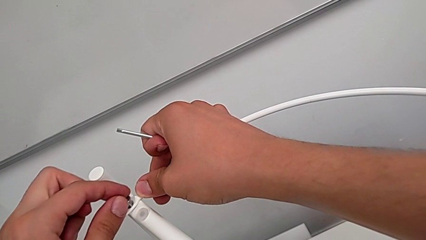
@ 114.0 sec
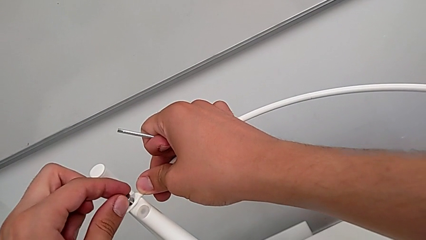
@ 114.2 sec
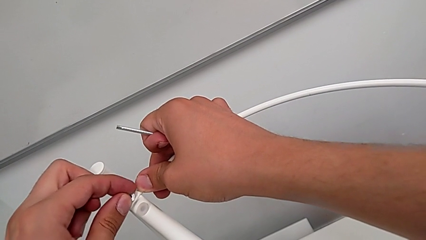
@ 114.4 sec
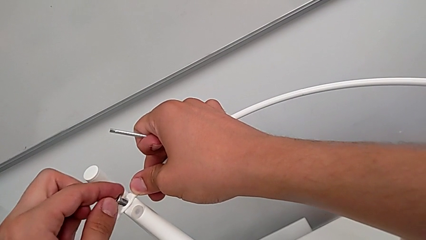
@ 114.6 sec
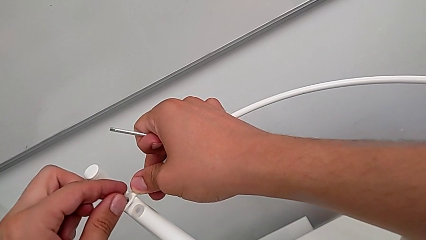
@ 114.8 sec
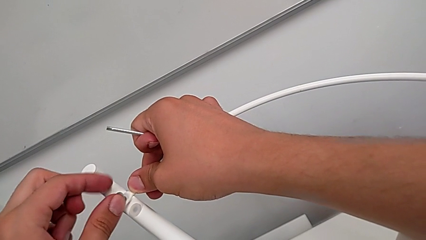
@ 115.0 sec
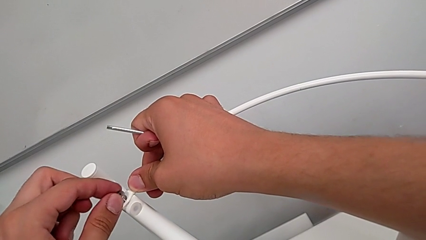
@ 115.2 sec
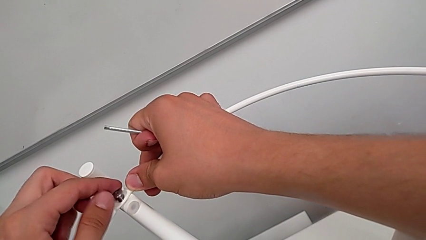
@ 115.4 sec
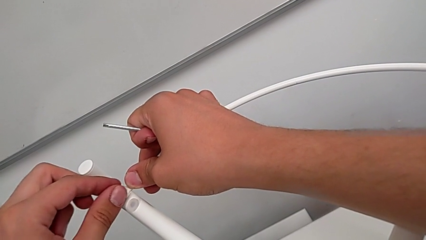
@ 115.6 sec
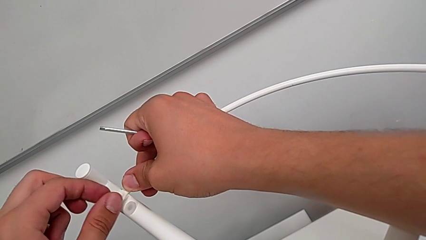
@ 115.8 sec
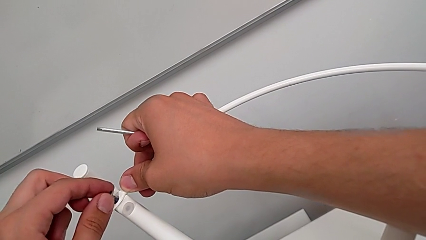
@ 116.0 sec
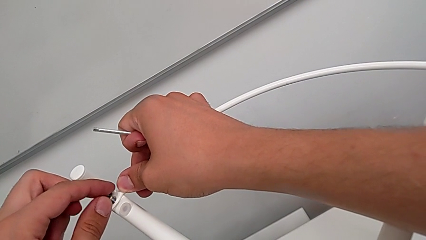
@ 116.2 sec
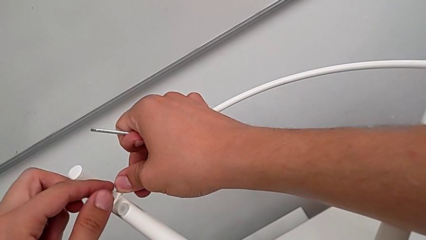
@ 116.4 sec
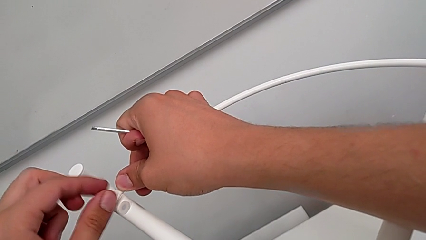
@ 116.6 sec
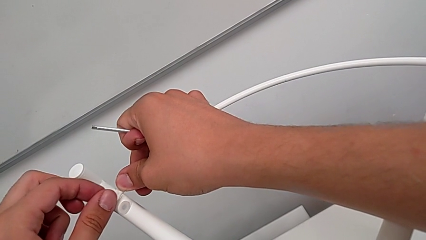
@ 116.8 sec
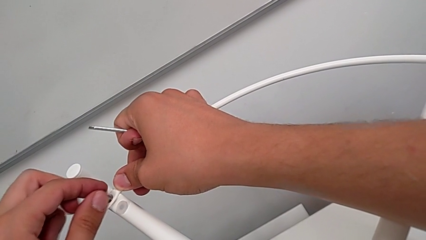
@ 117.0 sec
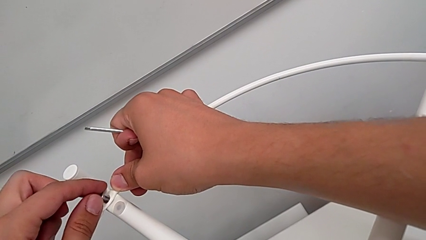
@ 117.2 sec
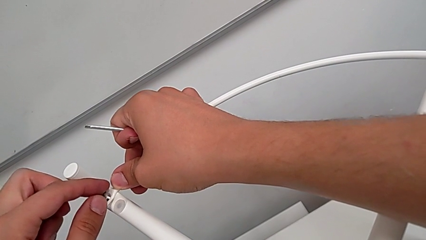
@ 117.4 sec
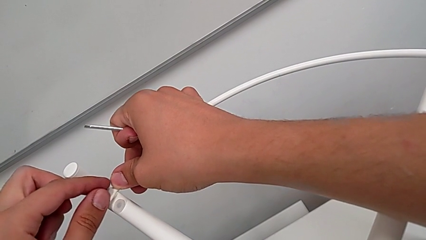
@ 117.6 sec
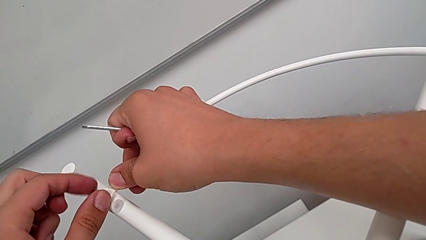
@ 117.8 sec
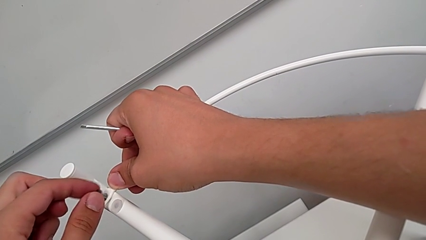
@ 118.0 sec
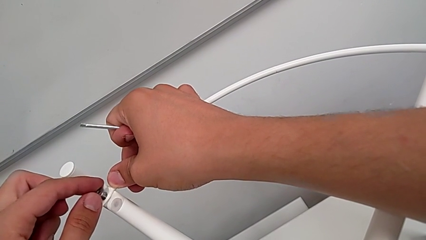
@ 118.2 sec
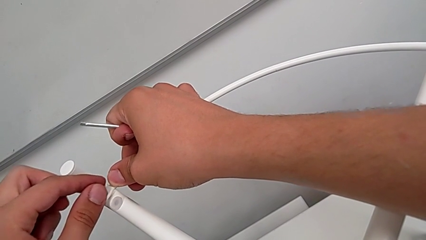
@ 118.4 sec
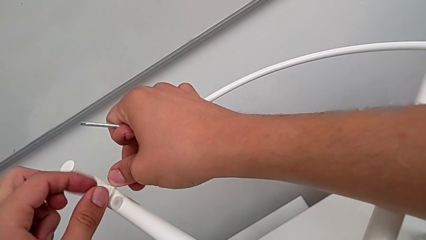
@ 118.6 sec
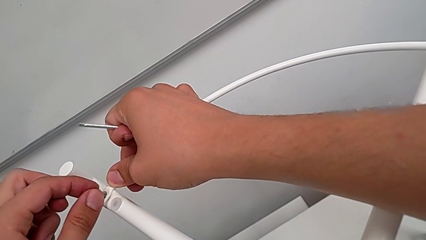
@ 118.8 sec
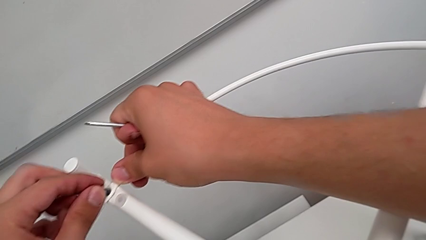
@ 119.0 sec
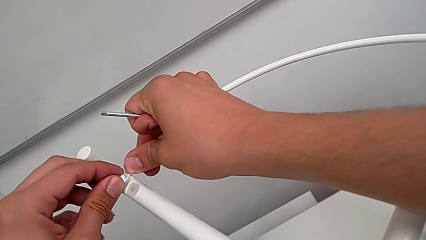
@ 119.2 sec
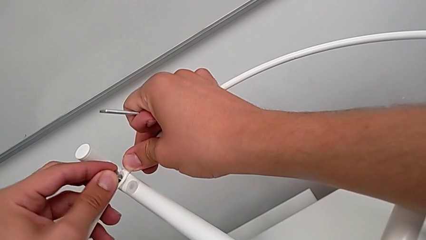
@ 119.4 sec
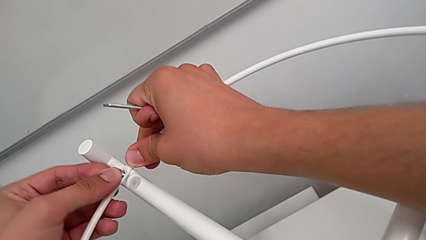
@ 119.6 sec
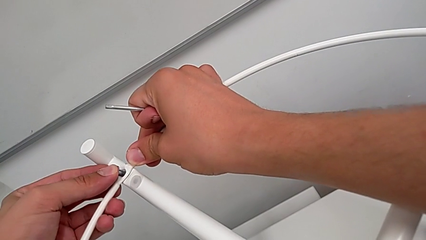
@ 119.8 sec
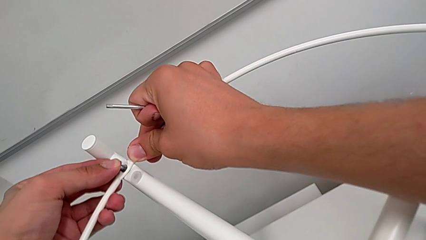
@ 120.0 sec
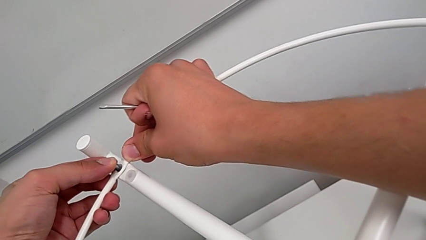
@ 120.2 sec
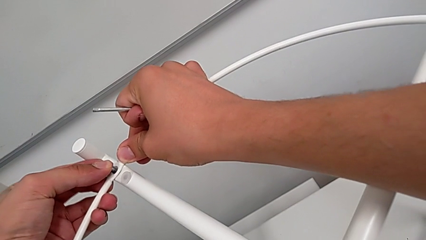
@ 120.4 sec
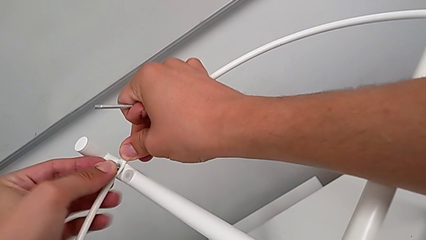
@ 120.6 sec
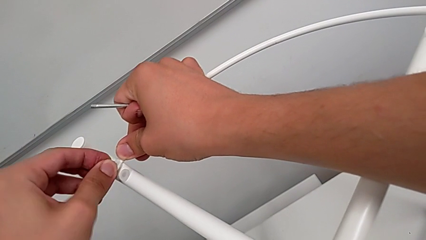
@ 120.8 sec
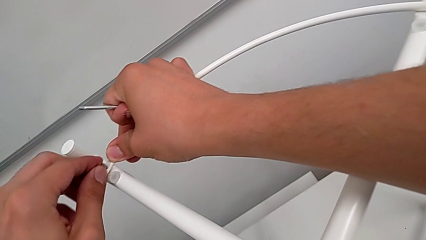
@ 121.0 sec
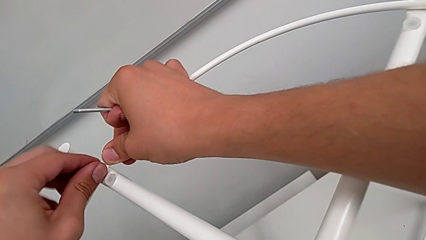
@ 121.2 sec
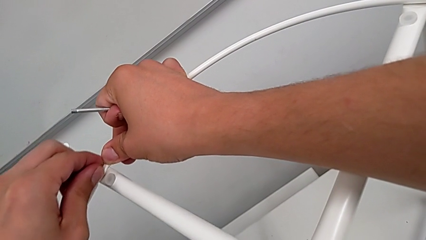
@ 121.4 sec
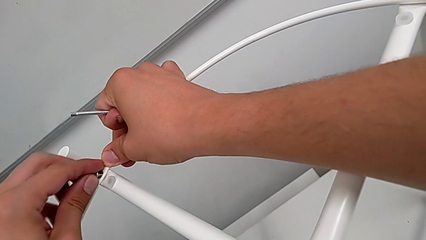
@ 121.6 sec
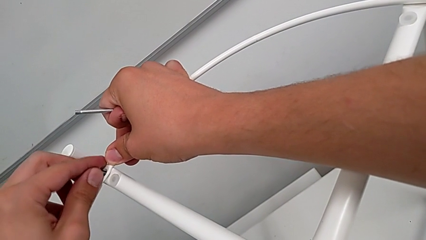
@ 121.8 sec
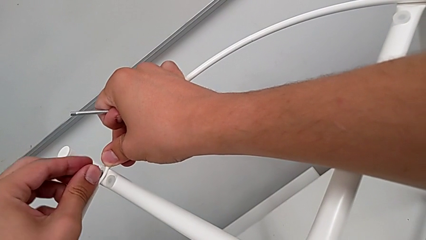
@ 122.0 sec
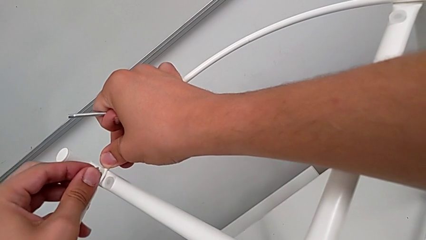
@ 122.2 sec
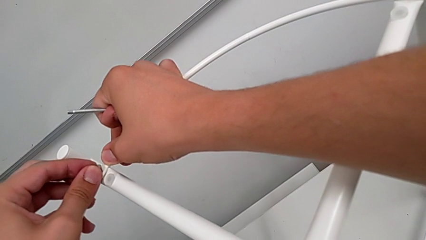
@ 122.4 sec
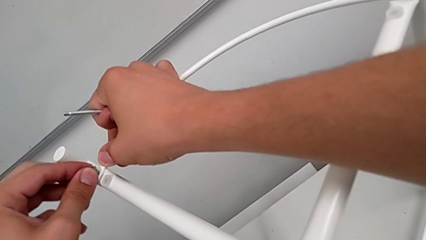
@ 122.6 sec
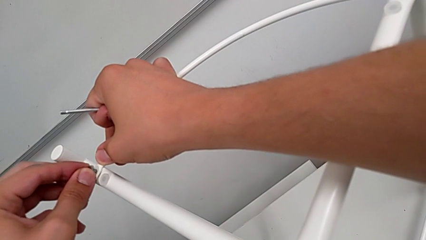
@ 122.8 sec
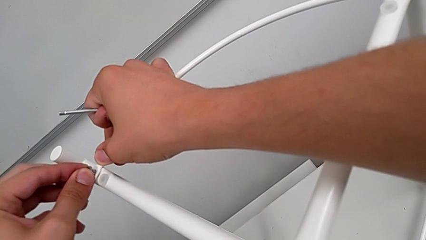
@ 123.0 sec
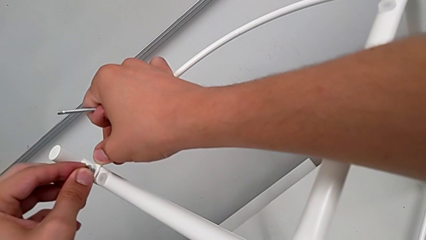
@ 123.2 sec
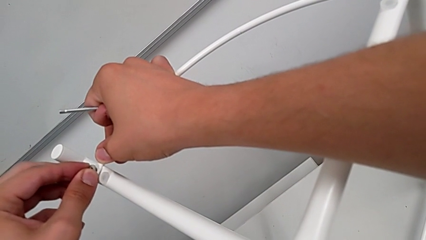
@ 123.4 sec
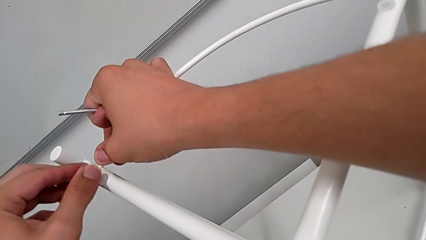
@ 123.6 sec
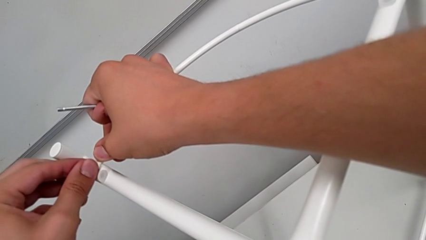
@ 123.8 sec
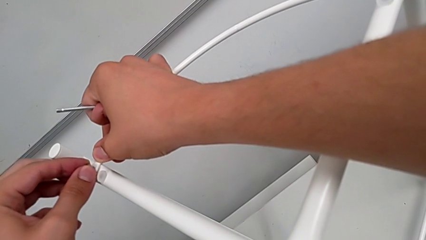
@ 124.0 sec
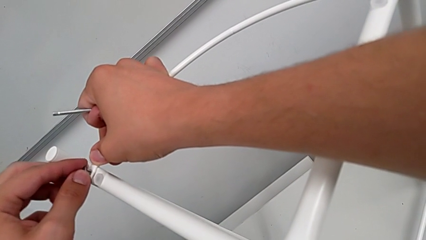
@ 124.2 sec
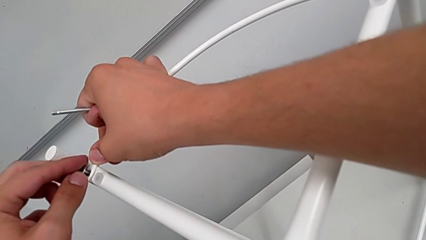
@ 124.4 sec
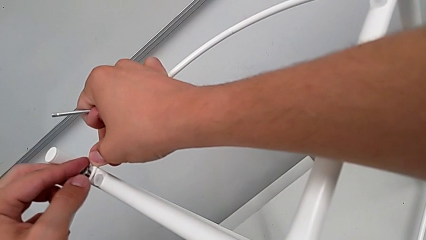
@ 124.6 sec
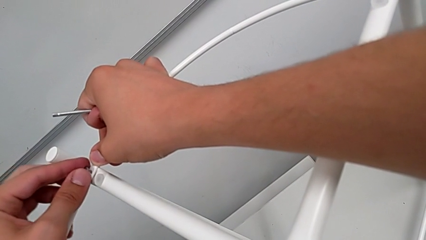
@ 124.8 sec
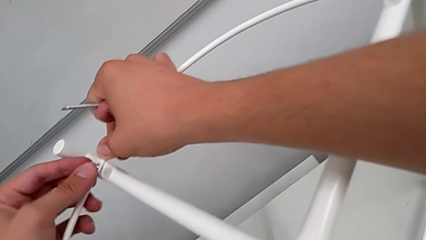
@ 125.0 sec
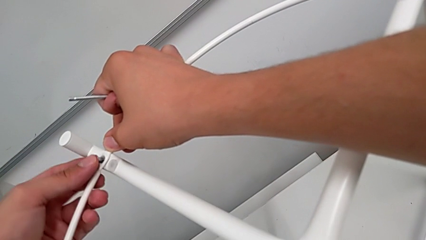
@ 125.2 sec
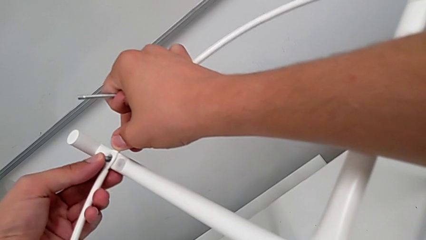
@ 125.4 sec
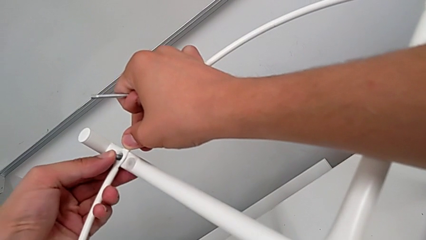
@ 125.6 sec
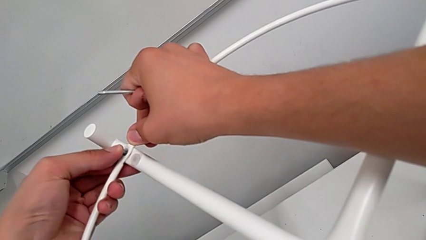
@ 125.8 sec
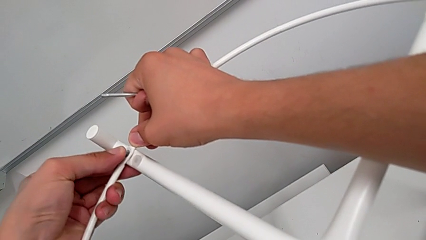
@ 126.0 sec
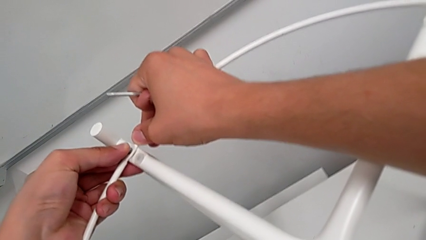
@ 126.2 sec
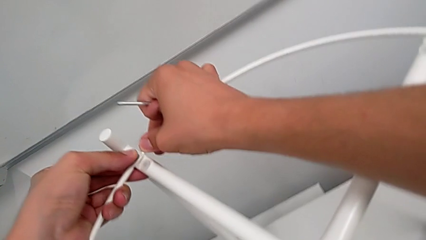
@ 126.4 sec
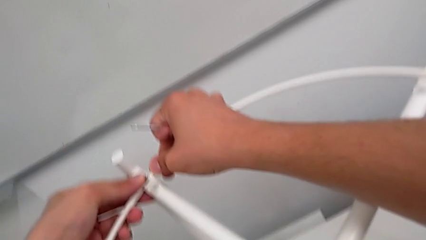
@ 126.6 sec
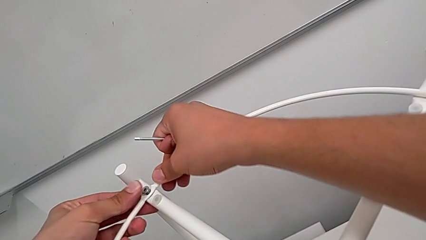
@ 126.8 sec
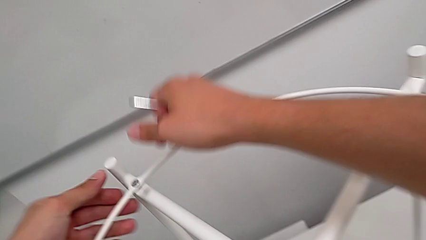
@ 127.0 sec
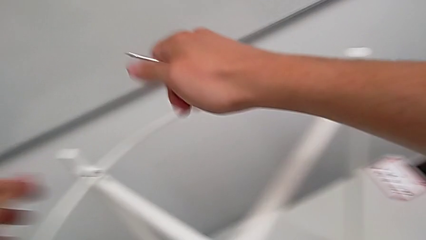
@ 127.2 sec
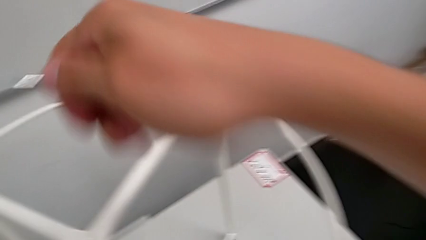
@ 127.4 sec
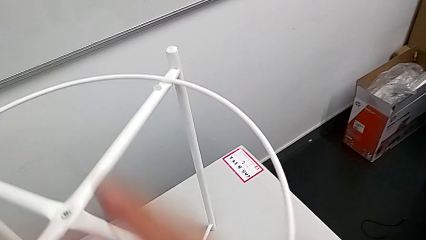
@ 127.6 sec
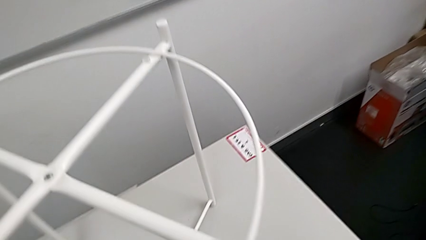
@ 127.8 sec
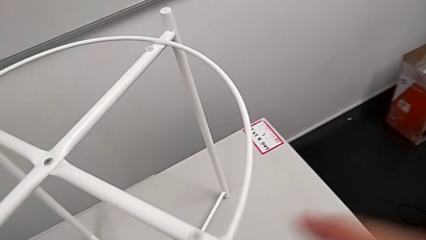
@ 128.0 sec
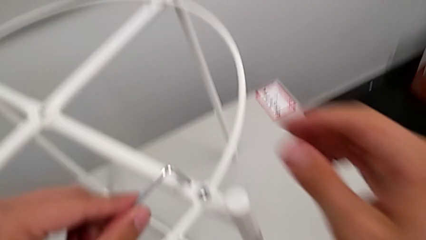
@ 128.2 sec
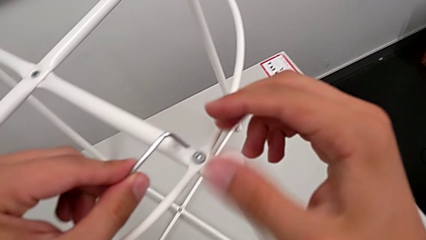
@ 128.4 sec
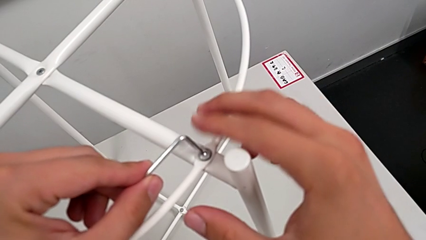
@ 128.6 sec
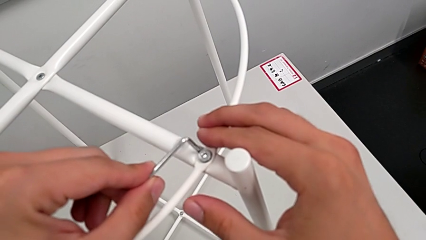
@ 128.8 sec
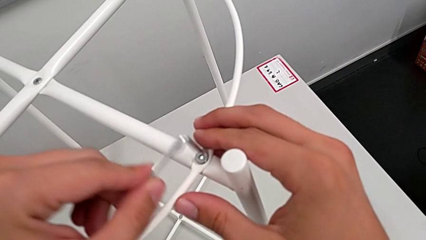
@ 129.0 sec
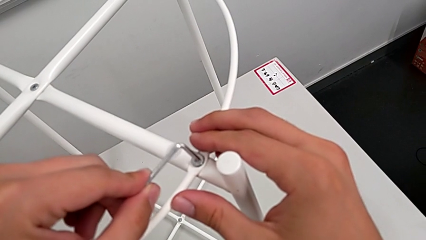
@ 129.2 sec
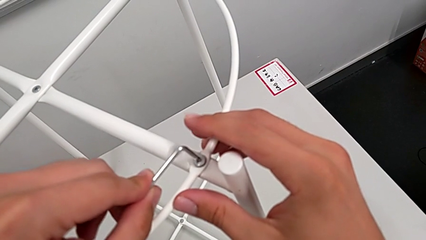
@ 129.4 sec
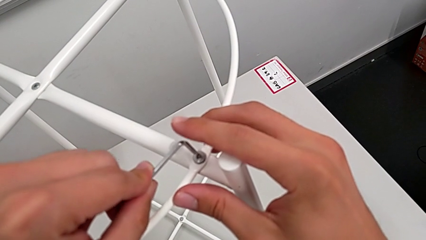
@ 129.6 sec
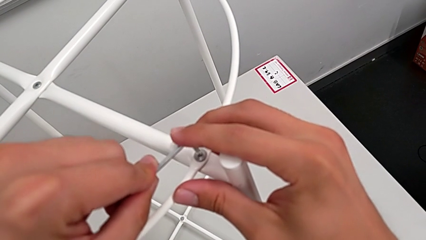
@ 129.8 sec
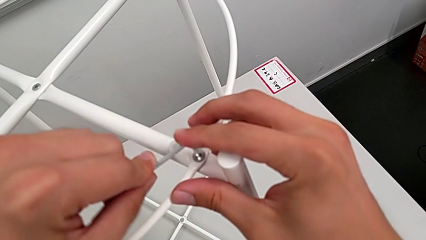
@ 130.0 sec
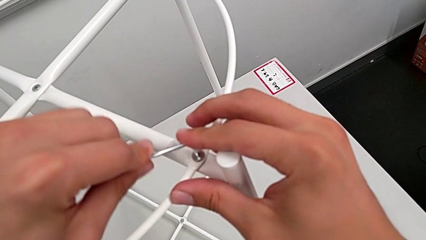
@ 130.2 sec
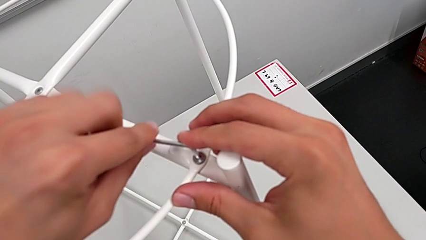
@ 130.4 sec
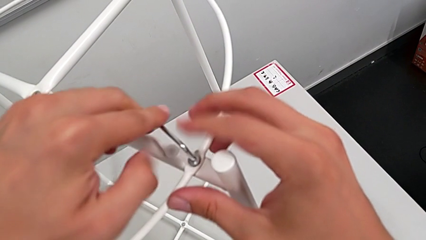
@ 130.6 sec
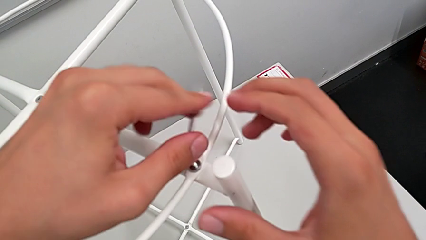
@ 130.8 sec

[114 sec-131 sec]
The camera wearer is screwing the circle into place. They align the hex socket head three times and insert the Allen wrench.
